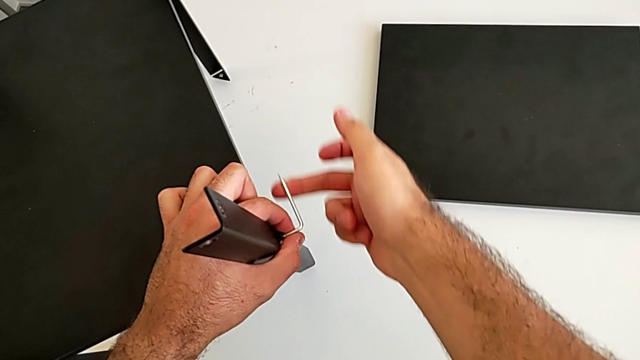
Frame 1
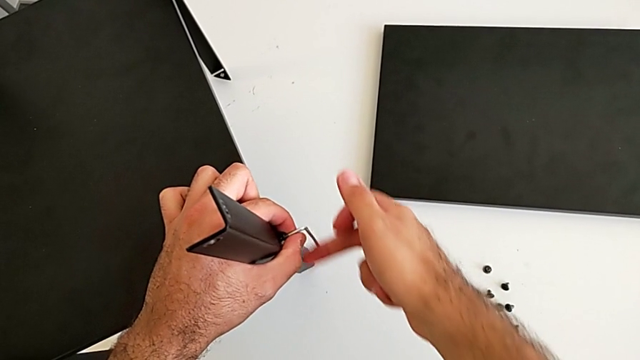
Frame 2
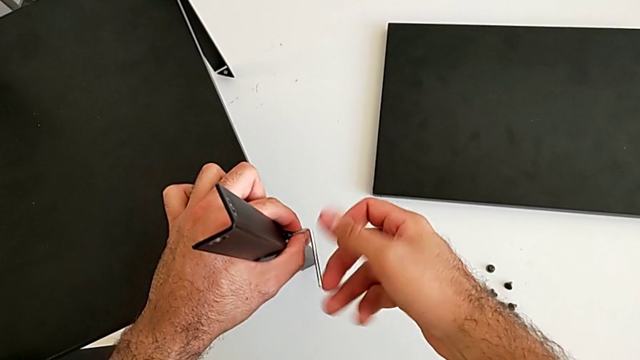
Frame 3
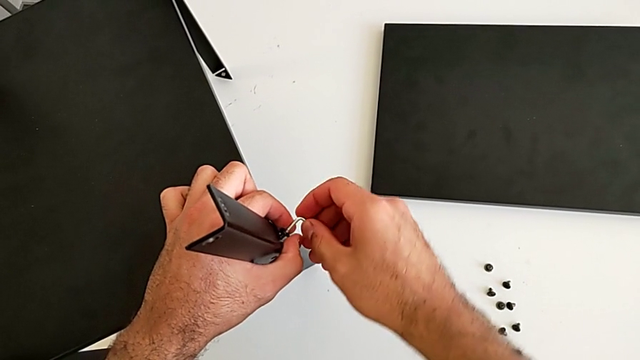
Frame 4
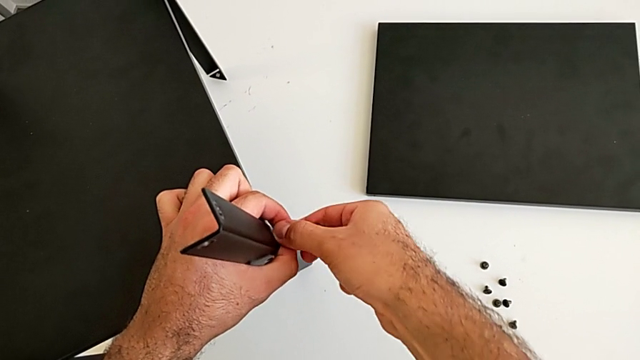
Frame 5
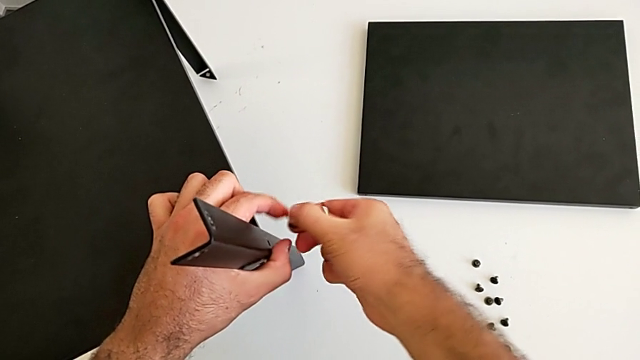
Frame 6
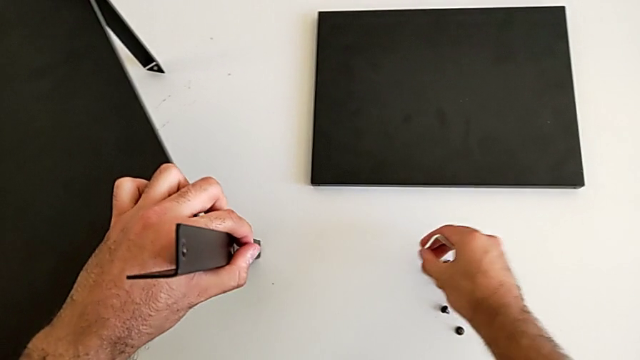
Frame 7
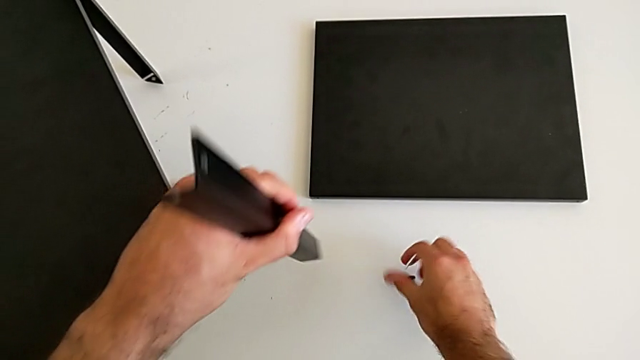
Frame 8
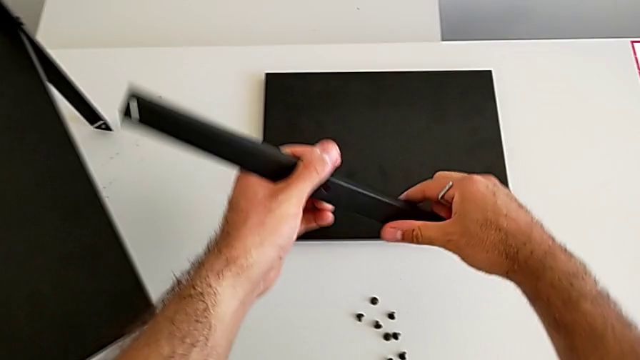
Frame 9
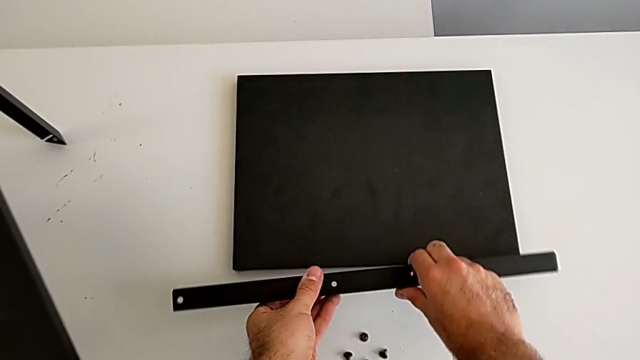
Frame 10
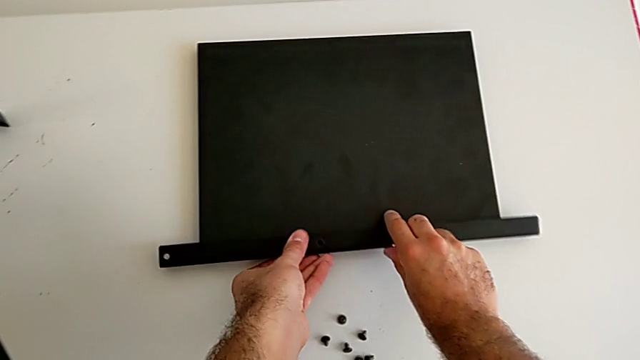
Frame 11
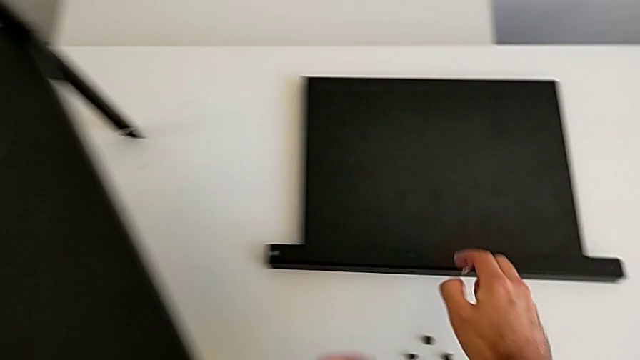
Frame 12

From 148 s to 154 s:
The camera wearer is disassembling the first leg. They unscrew the hex socket head. They withdraw the Allen wrench, disassemble the hex socket head and place it, all with the right hand. They disassemble the first leg with the left hand, place it and approach the nightstand.

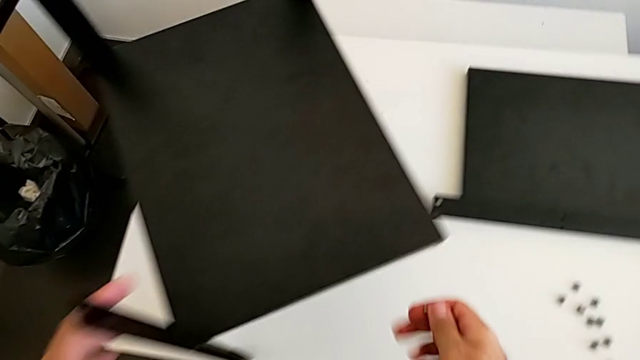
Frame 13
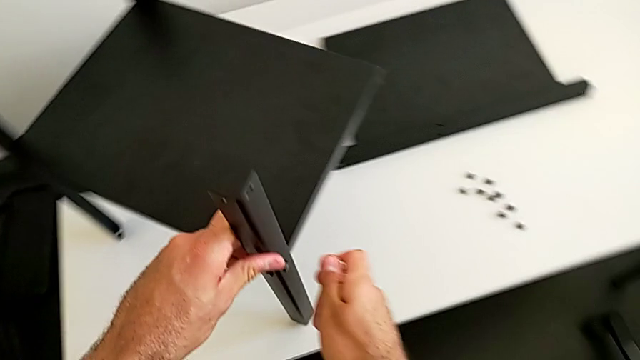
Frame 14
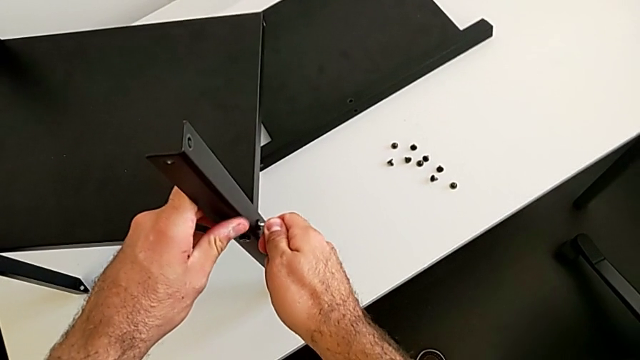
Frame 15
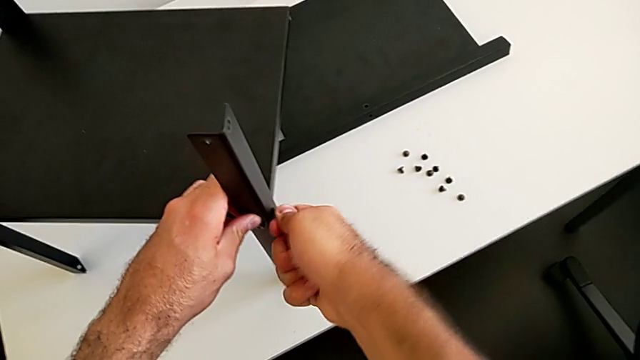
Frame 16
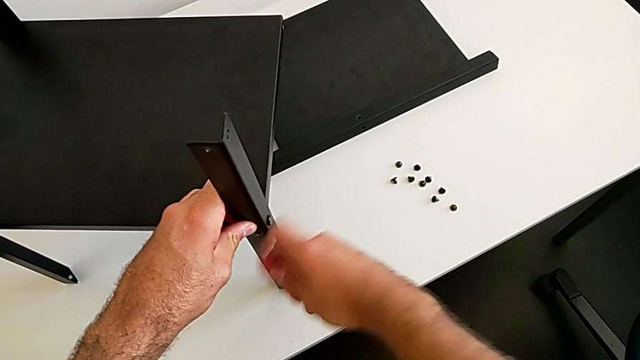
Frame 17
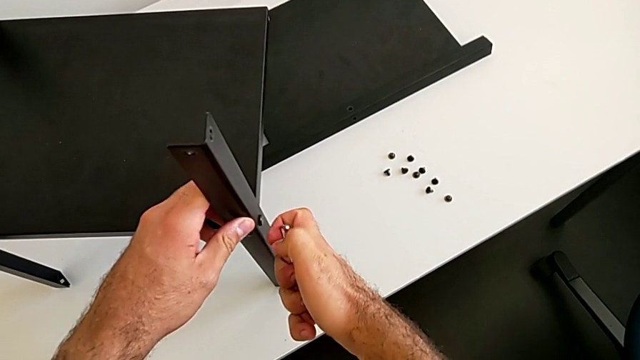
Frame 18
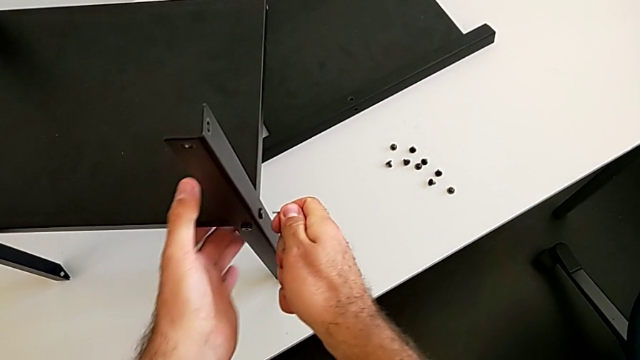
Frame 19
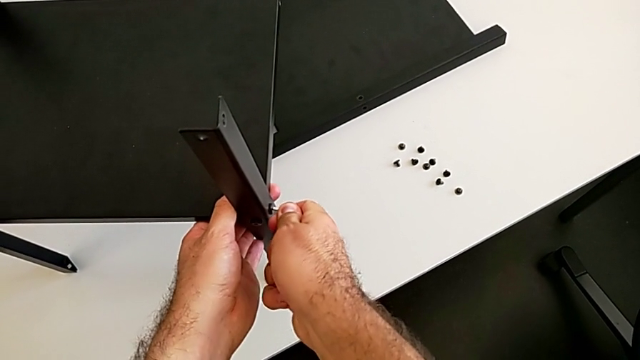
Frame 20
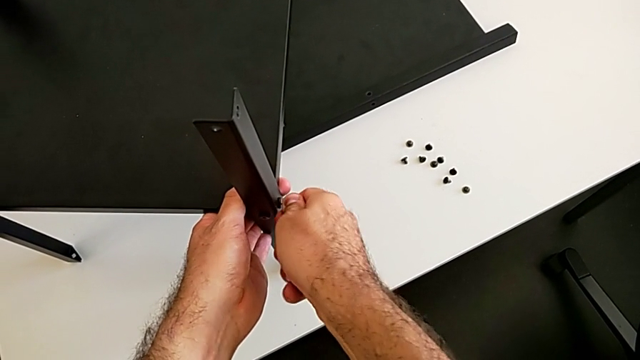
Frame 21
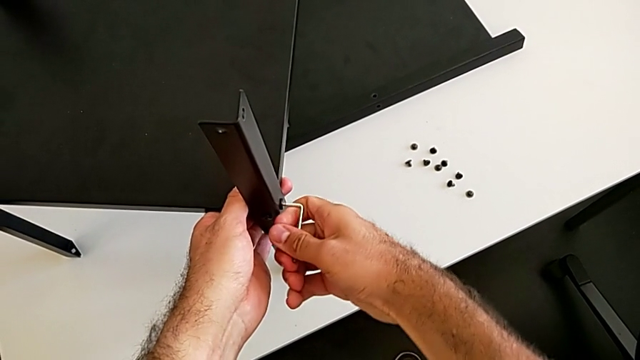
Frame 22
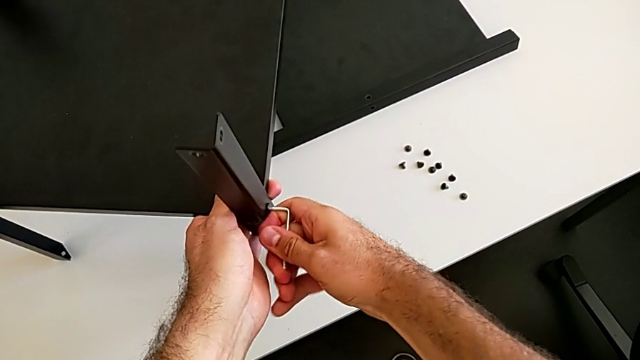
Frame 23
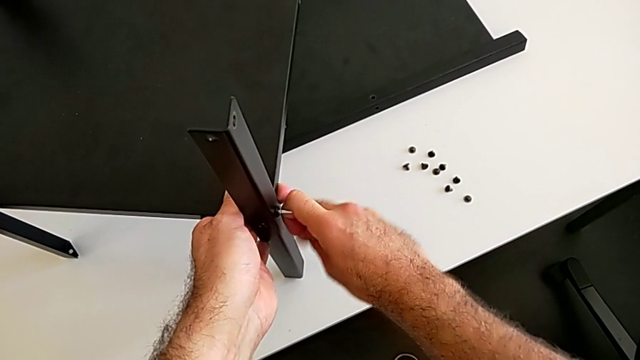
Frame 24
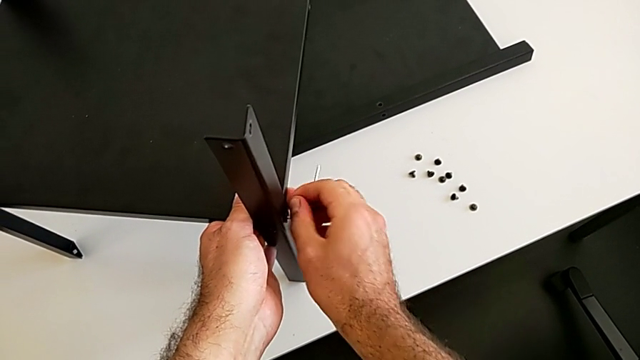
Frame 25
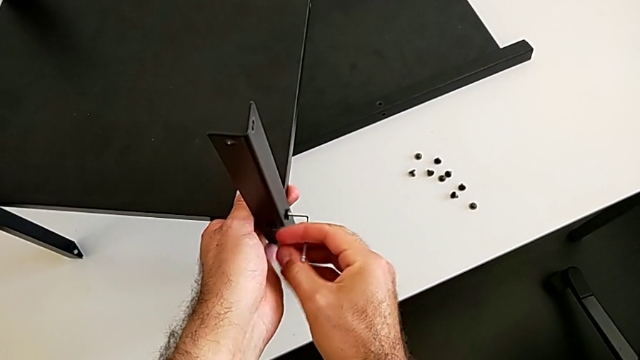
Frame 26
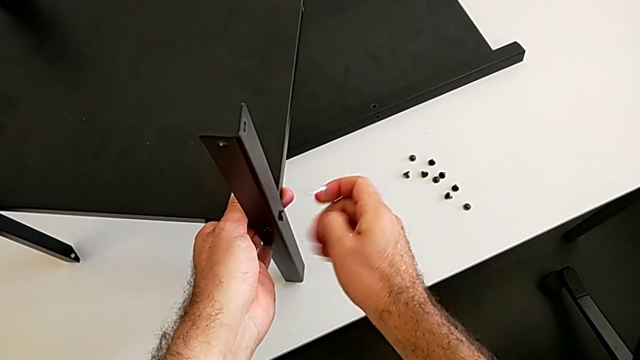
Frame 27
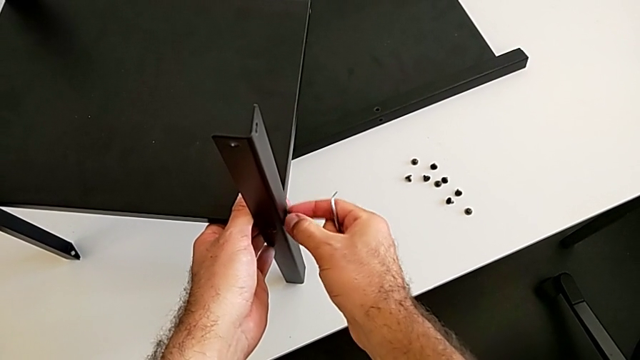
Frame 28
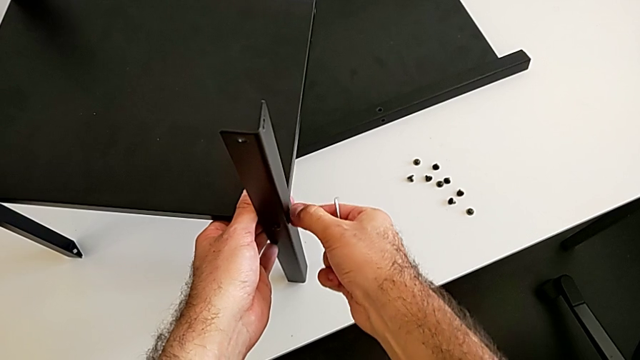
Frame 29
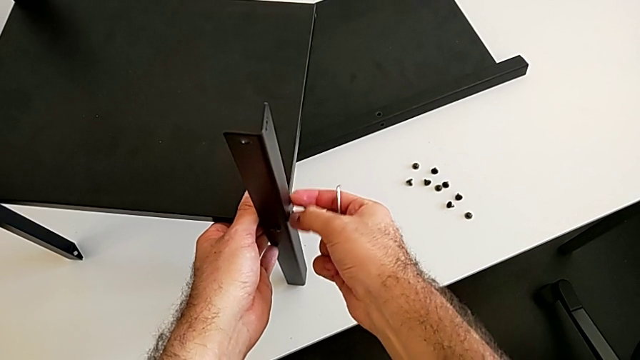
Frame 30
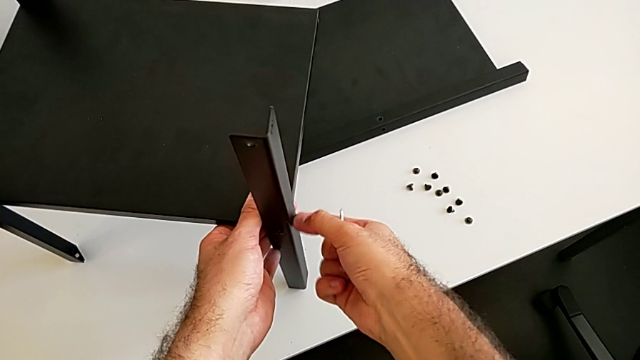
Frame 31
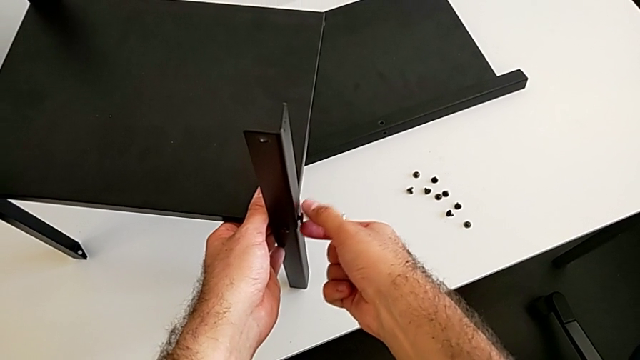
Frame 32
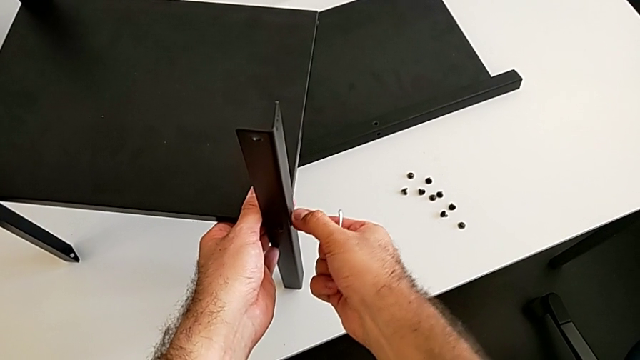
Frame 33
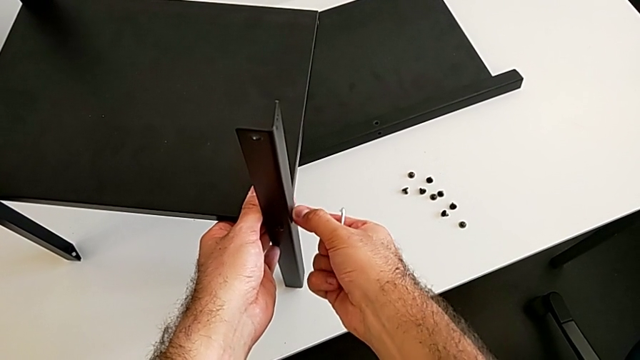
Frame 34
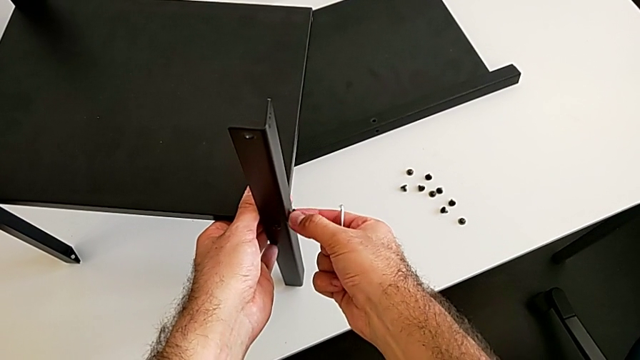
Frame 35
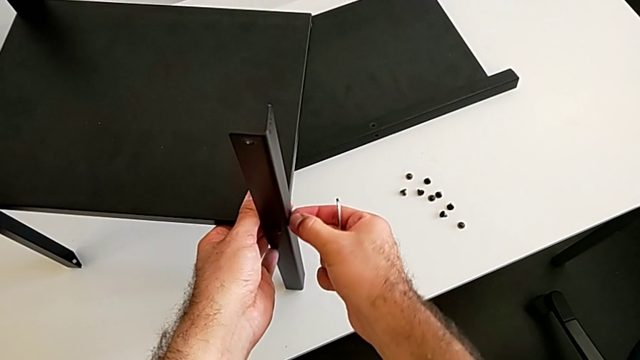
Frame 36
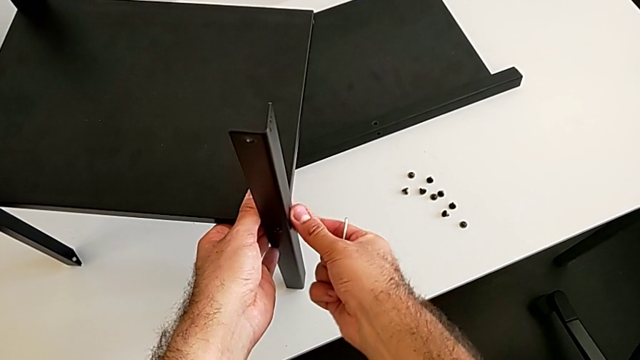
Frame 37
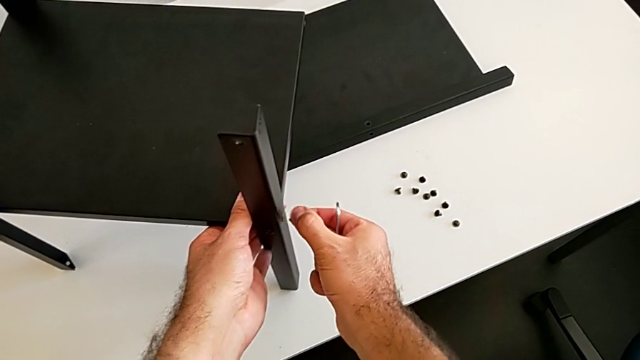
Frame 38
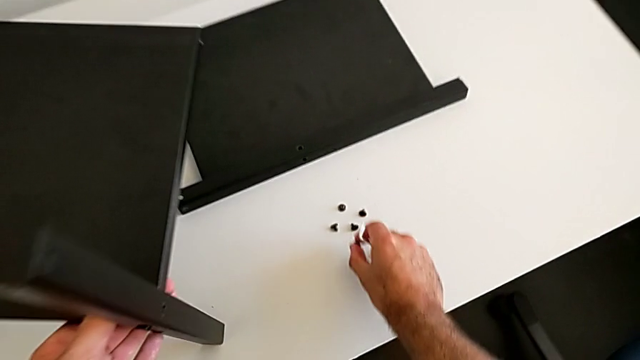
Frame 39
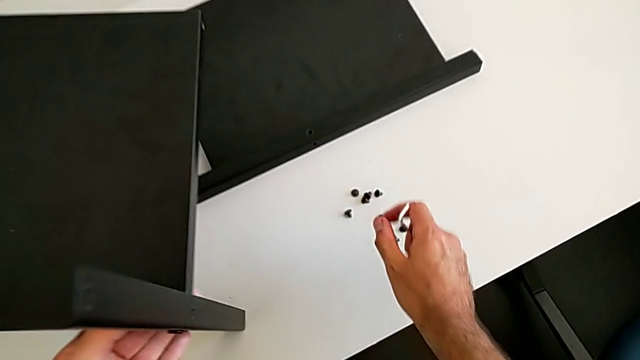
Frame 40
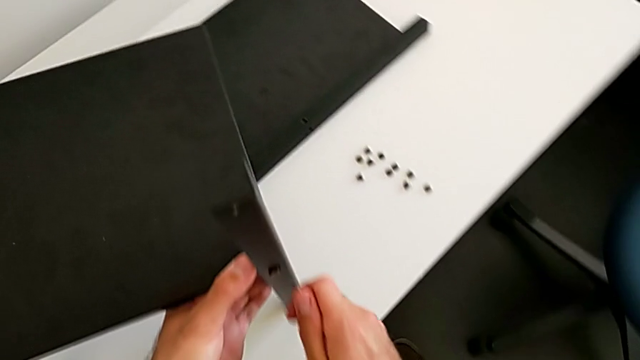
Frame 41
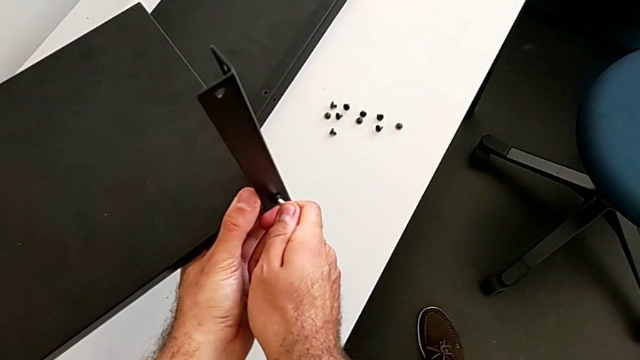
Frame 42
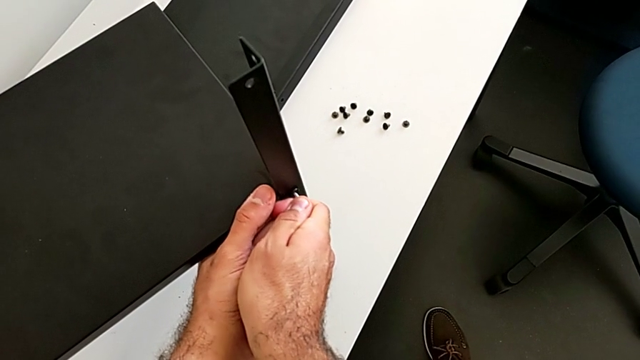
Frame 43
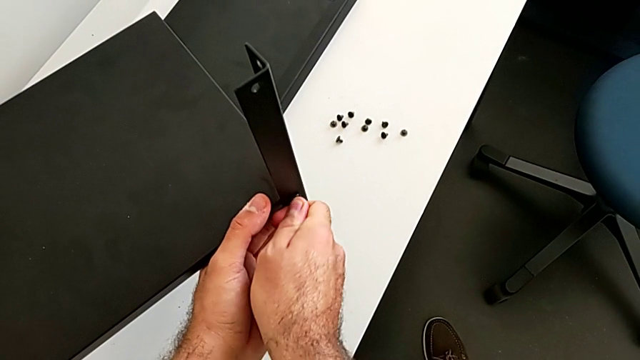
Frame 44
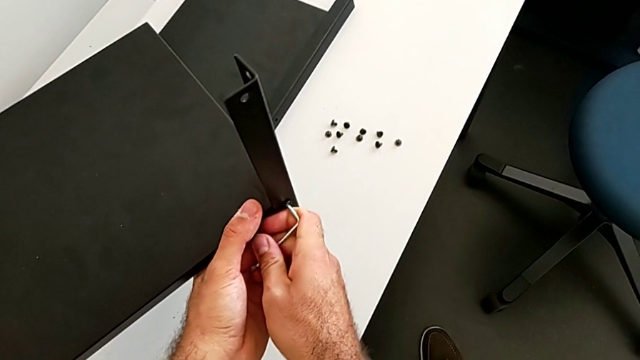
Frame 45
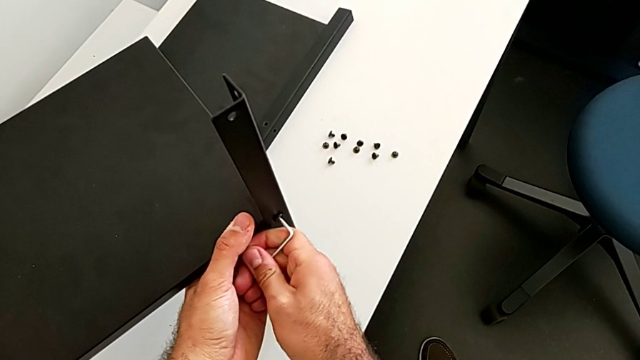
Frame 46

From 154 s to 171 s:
The camera wearer is disassembling the second leg. They rotate the nightstand, insert the Allen wrench, withdraw it with the right hand, insert it, unscrew the hex socket head, withdraw the Allen wrench with the right hand and unscrew the hex socket head. They disassemble it with the right hand and place it with the right hand. They approach the nightstand, insert the Allen wrench, unscrew the hex socket head and withdraw the Allen wrench.
